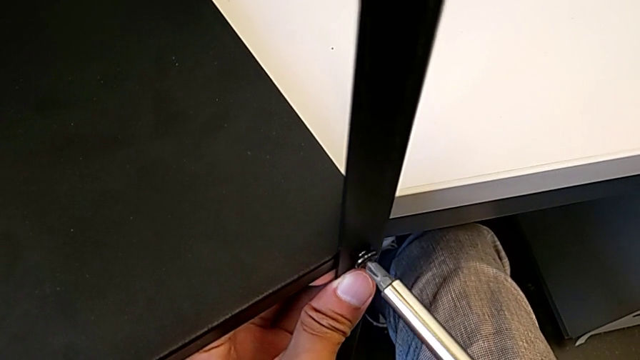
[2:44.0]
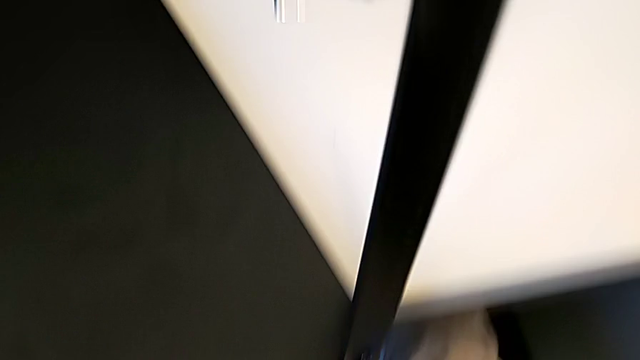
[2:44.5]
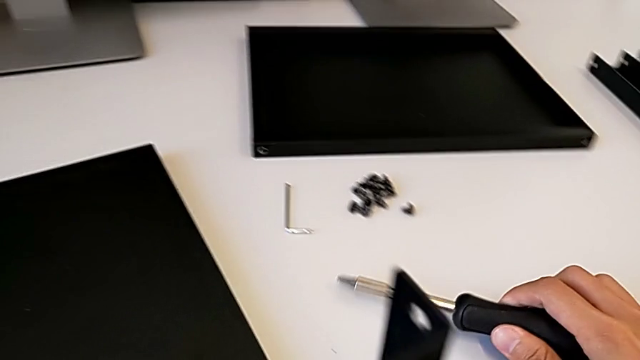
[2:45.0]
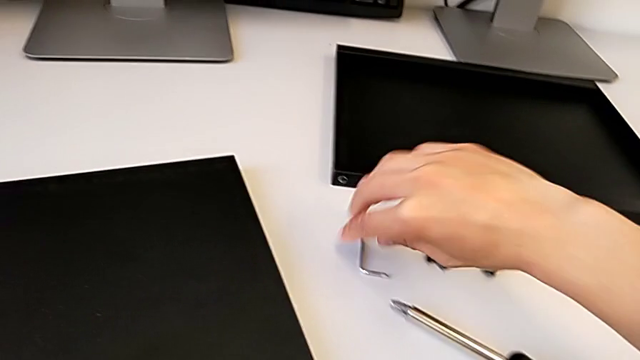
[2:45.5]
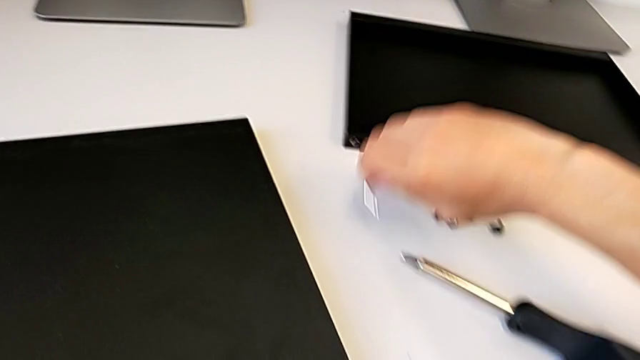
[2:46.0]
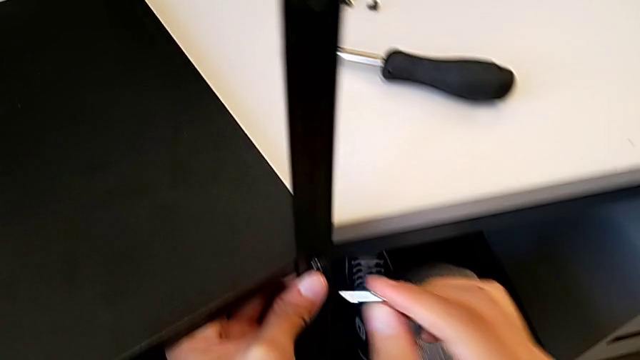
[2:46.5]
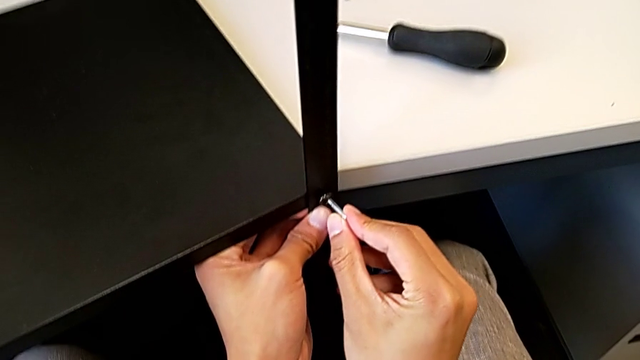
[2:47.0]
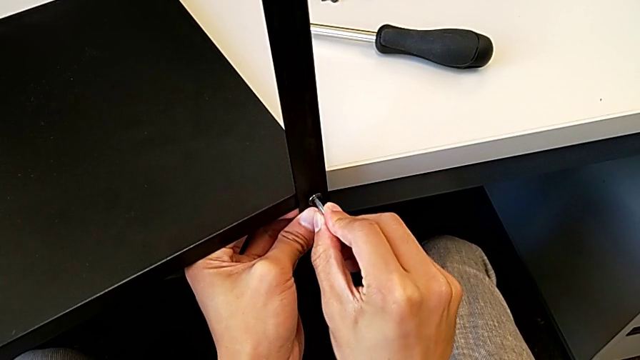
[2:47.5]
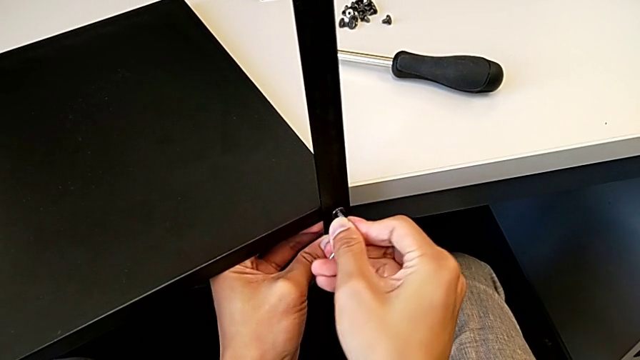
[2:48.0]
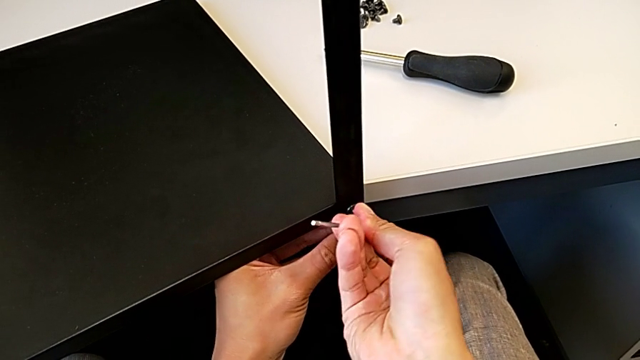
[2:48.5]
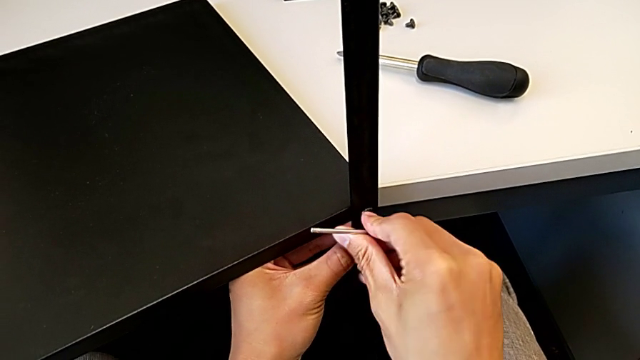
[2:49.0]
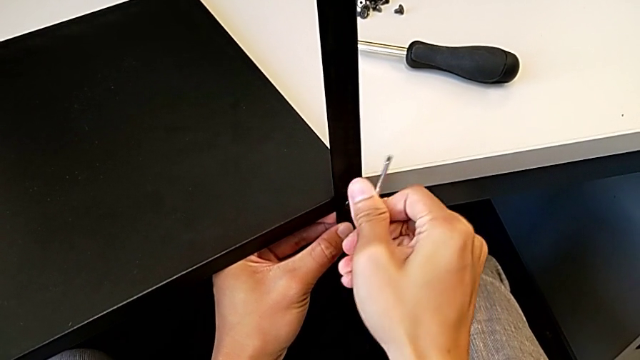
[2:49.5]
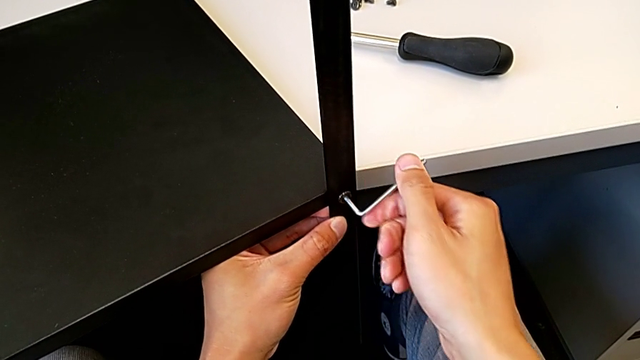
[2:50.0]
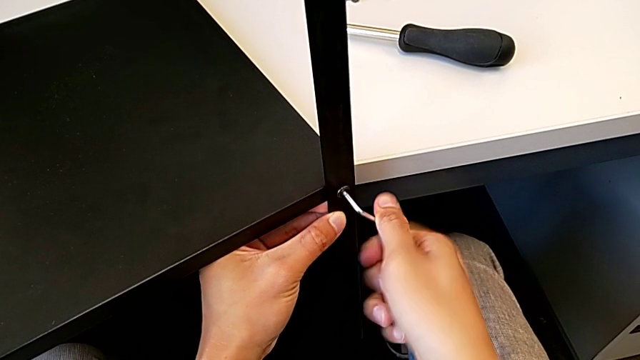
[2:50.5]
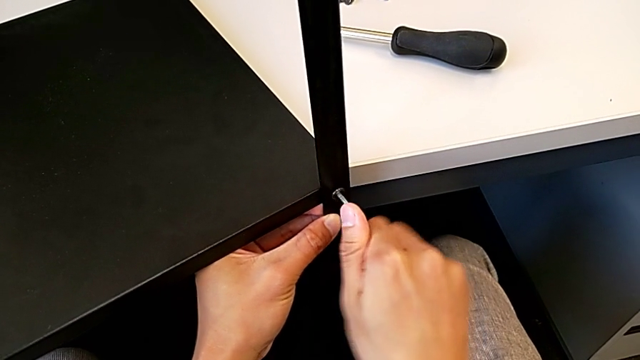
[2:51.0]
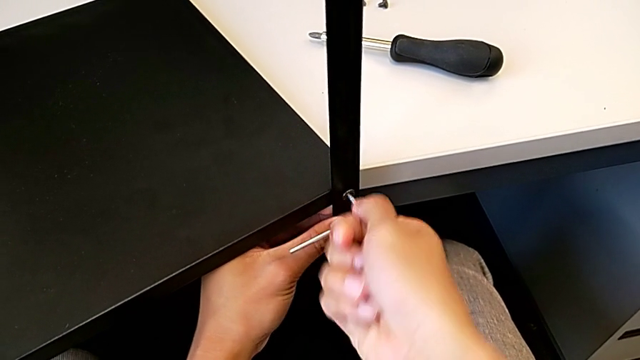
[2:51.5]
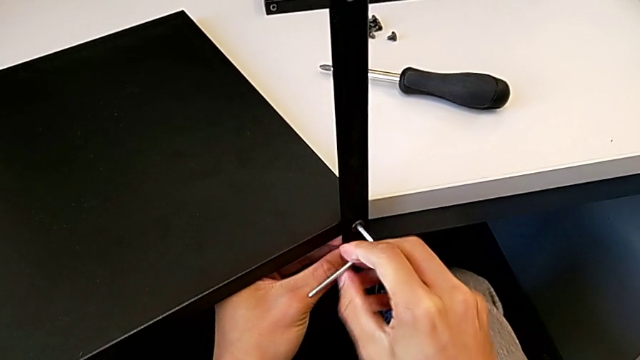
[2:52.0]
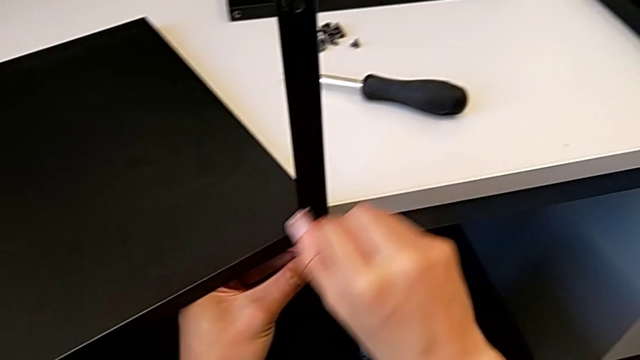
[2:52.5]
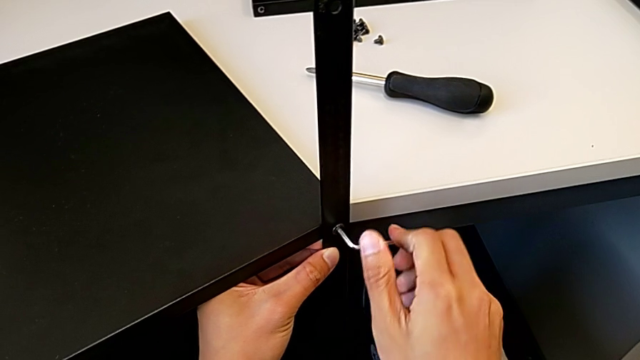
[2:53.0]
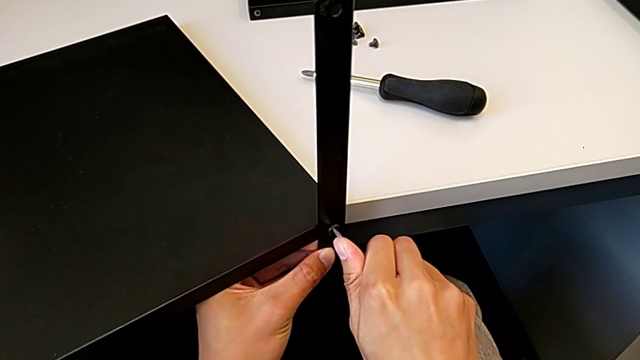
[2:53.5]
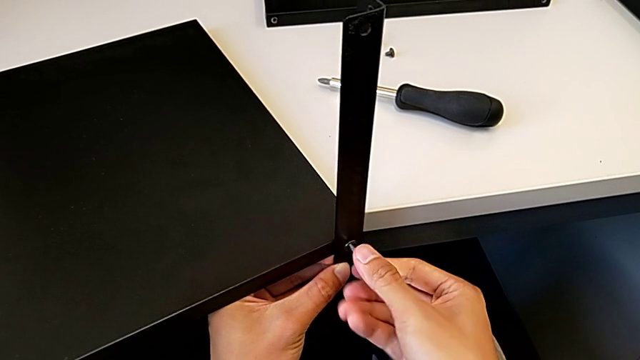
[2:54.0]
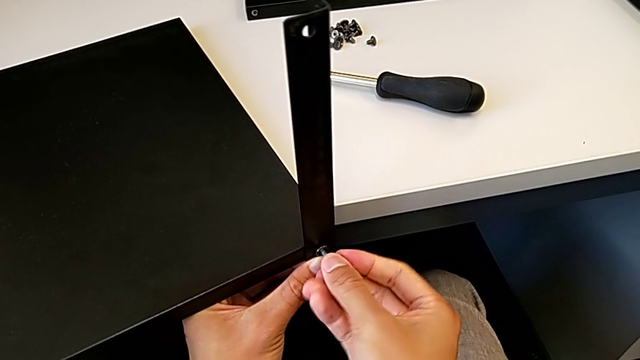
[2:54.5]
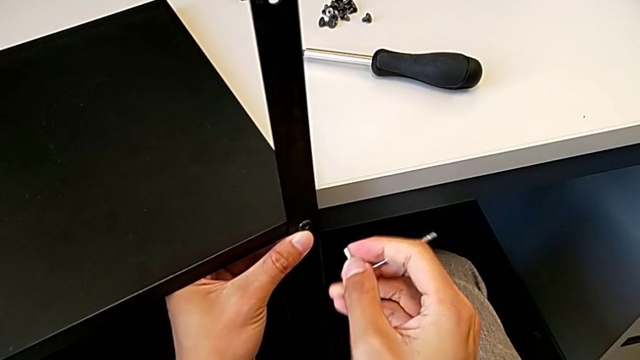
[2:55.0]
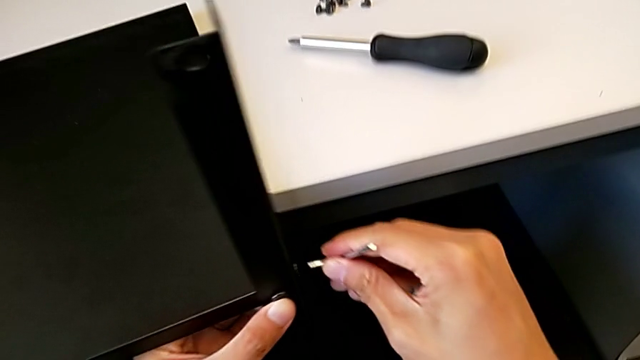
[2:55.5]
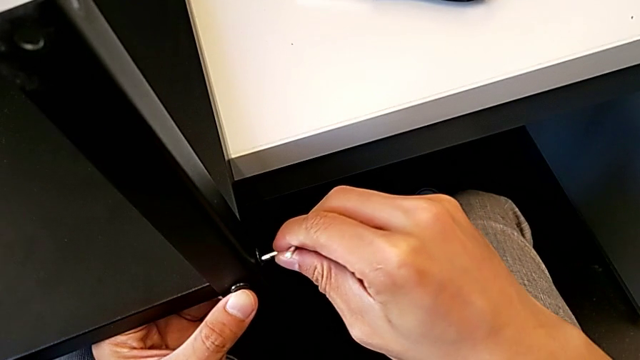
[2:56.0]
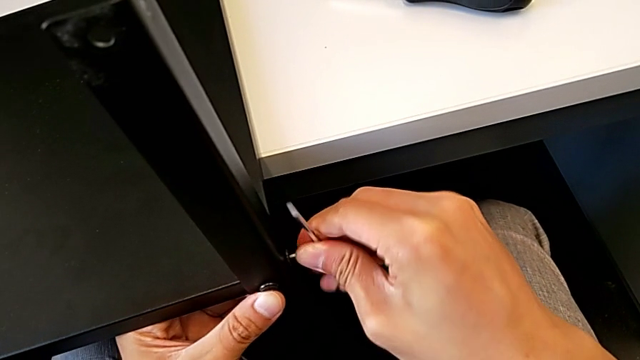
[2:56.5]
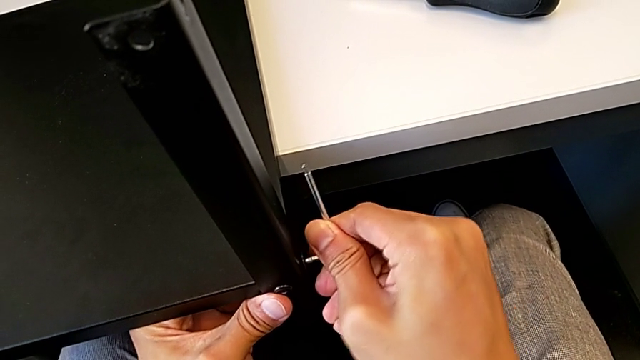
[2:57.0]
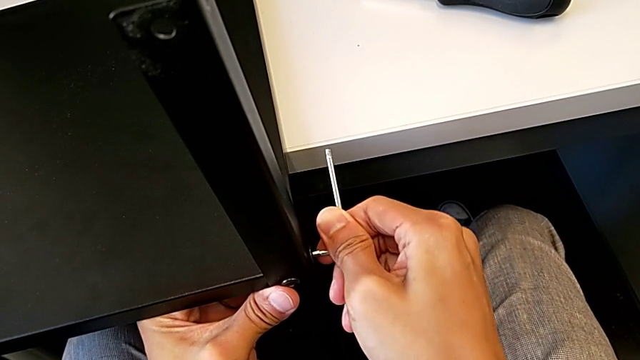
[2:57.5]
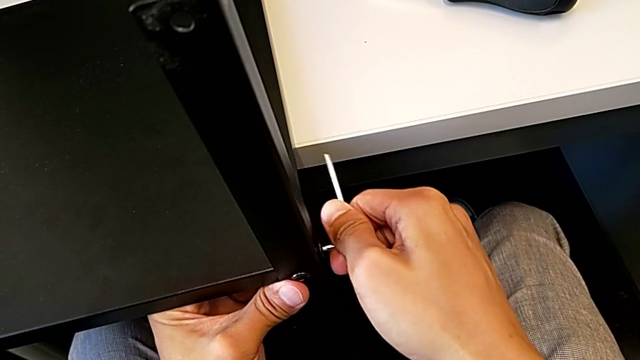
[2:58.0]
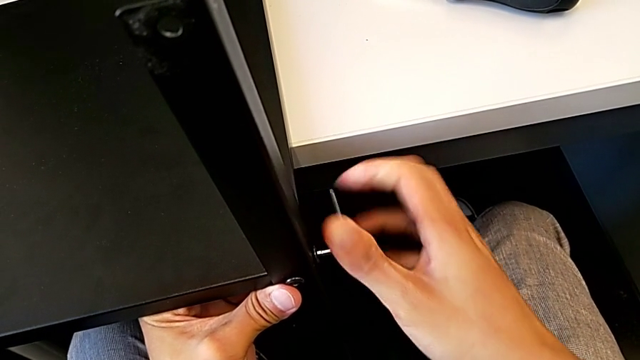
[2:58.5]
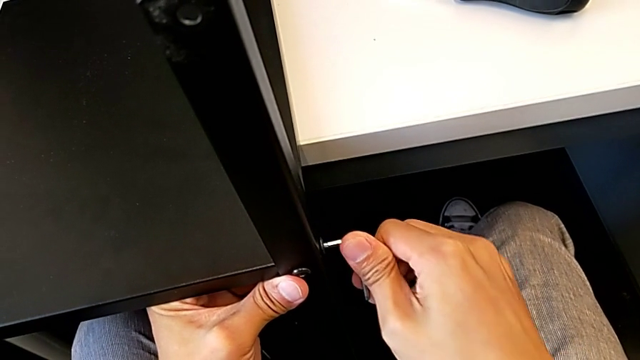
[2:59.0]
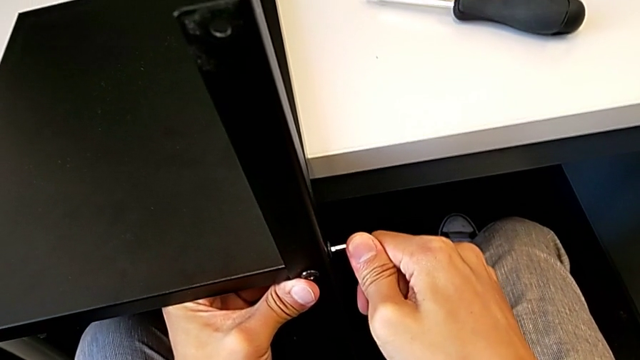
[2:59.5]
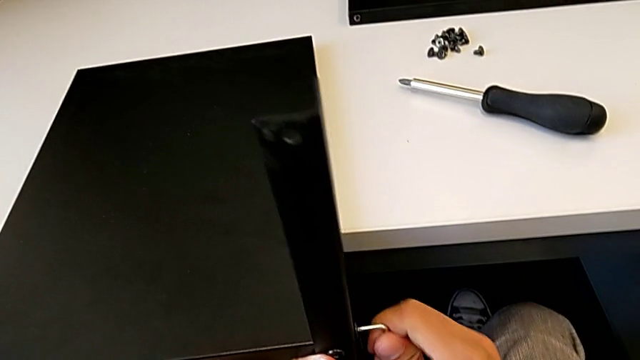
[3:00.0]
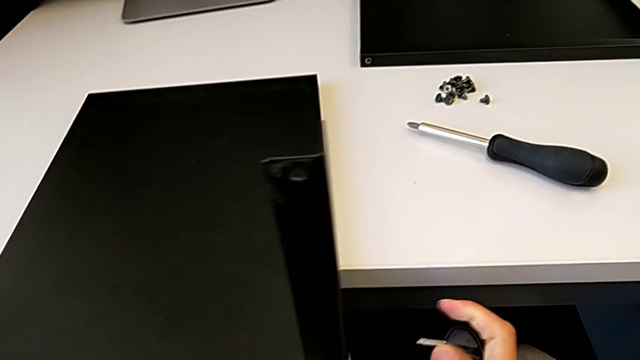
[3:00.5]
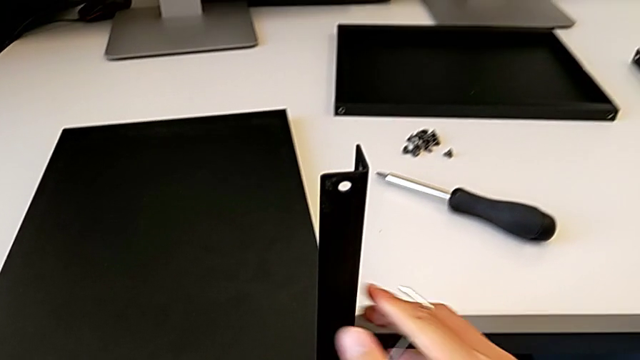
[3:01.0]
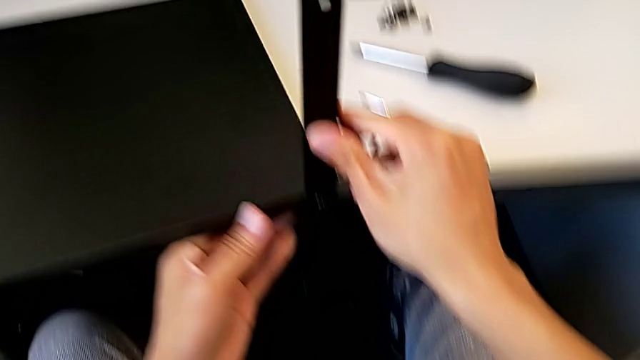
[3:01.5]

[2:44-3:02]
The camera wearer is assembling the first leg with the shelf of the table. They hold the screwdriver, approach the Allen wrench and hold it.

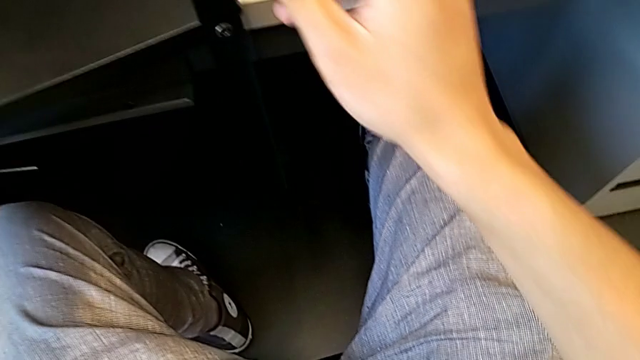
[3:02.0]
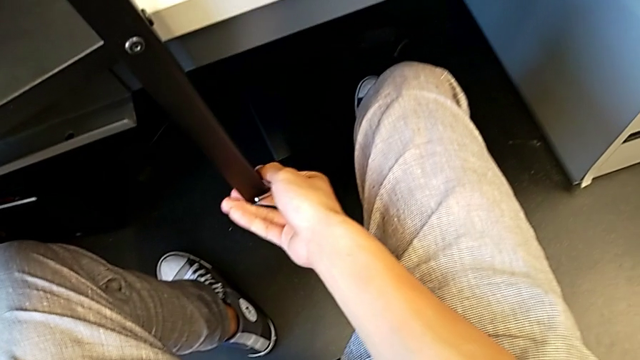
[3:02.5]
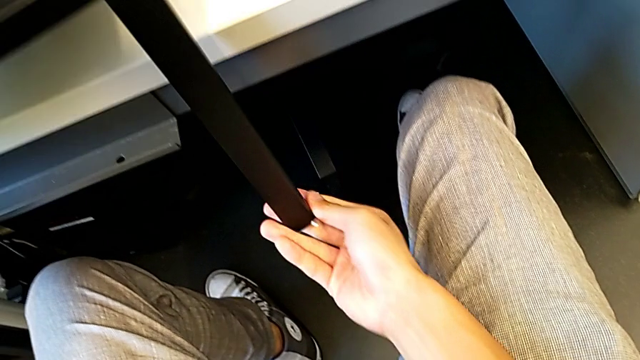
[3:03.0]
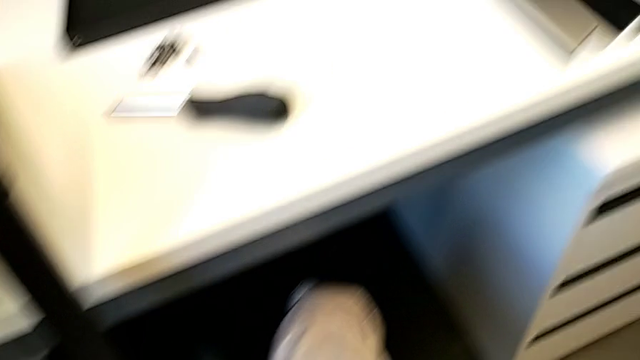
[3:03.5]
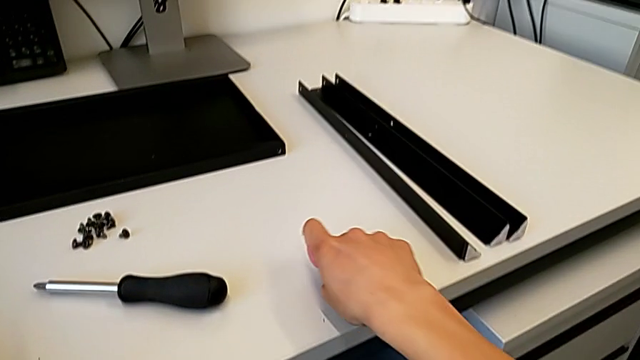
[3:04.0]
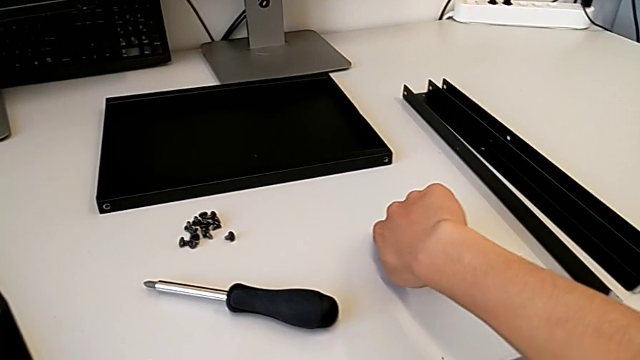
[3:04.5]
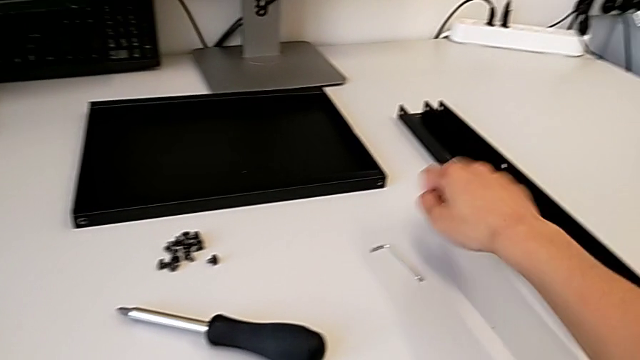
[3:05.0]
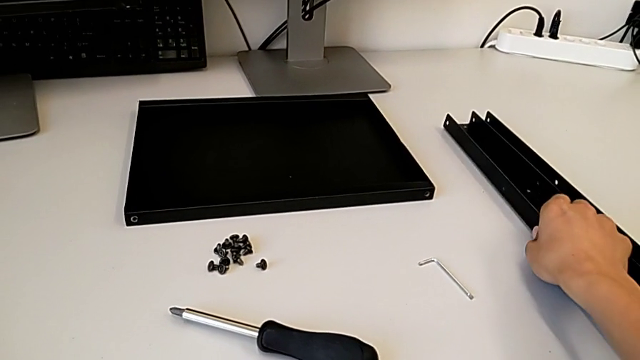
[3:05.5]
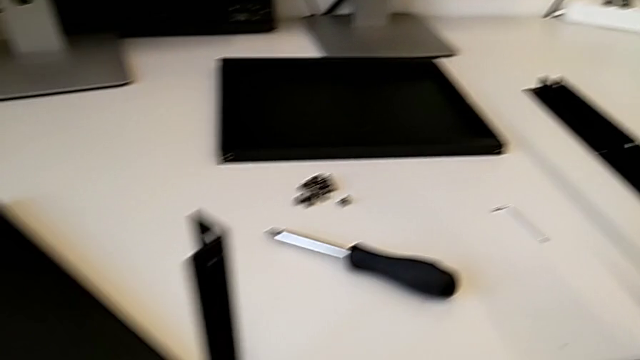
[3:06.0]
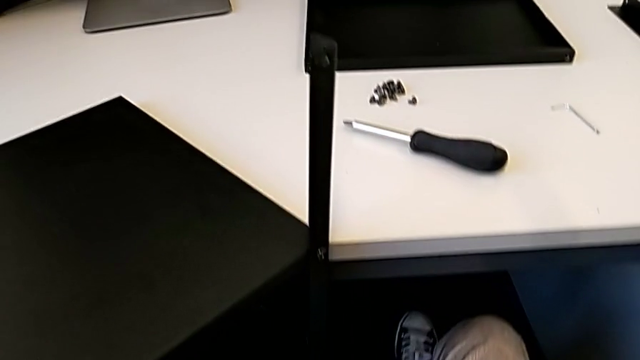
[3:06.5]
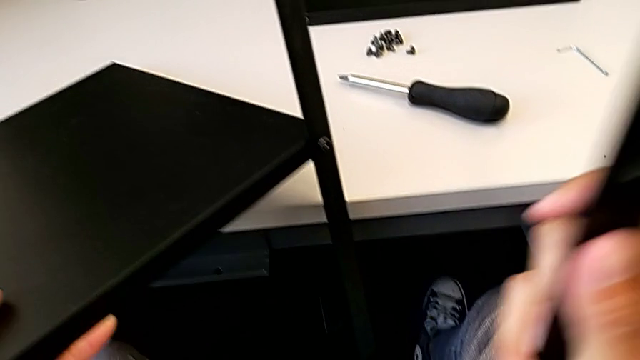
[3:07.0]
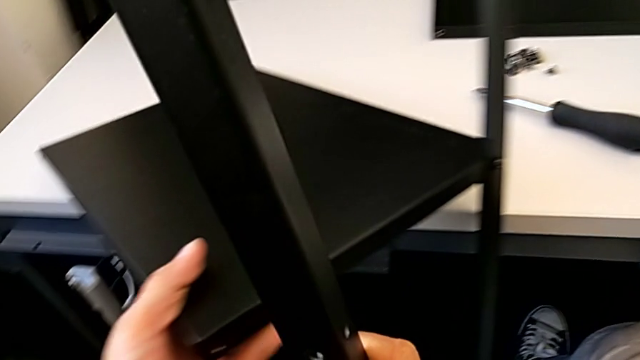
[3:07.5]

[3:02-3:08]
The camera wearer is assembling the second leg with the shelf of the table. They place the Allen wrench and lift the leg.
